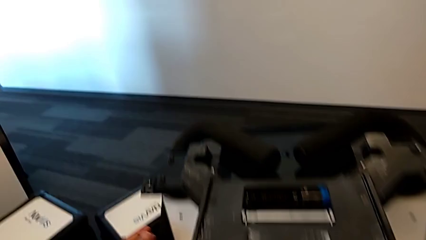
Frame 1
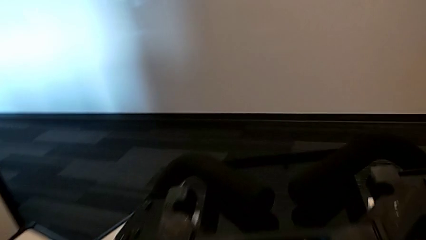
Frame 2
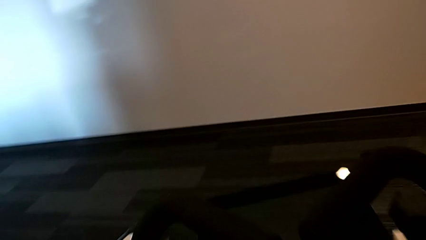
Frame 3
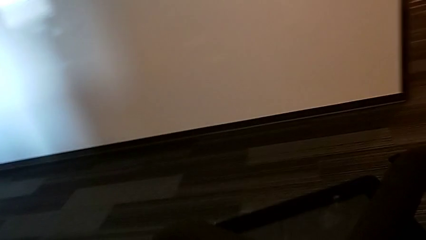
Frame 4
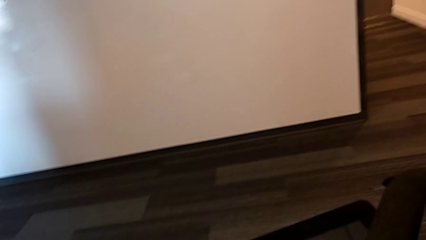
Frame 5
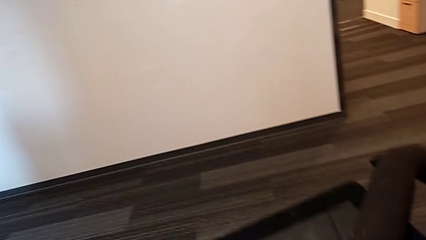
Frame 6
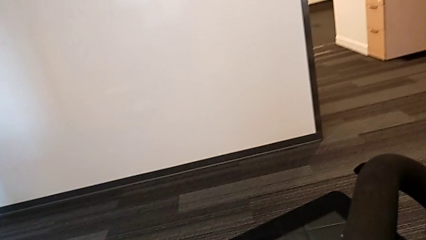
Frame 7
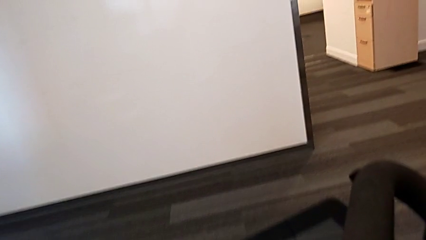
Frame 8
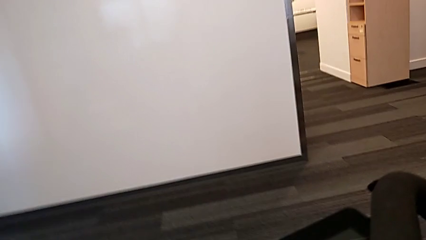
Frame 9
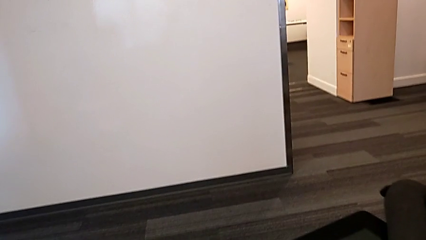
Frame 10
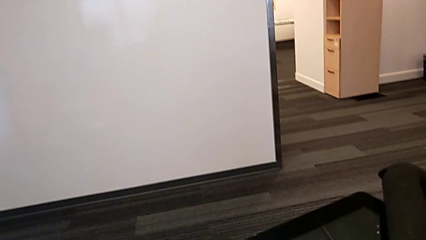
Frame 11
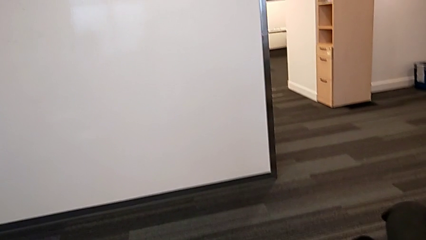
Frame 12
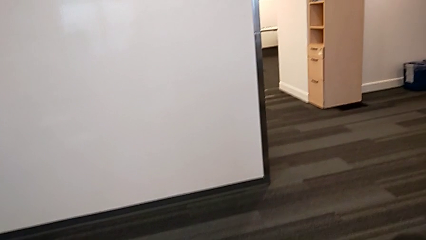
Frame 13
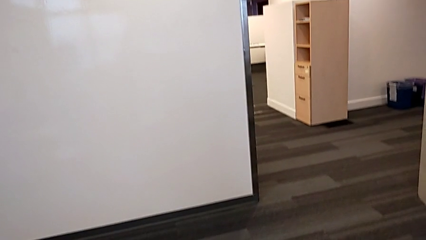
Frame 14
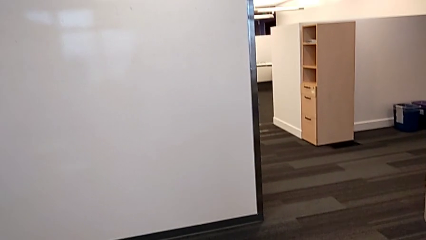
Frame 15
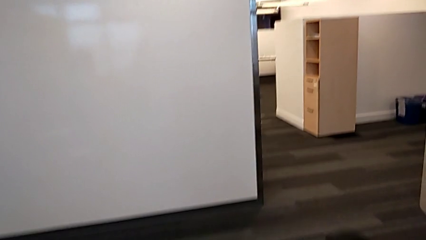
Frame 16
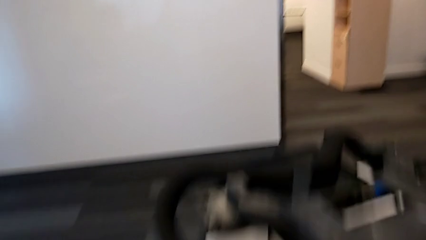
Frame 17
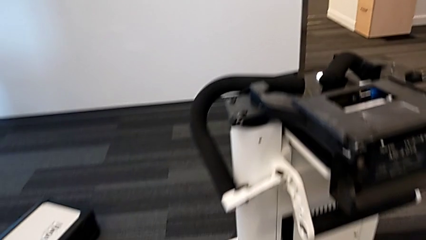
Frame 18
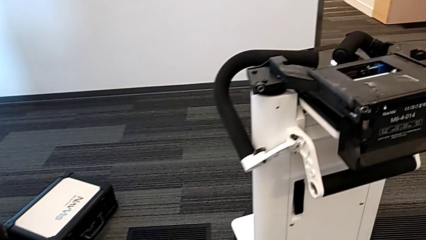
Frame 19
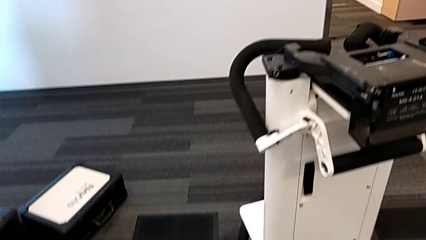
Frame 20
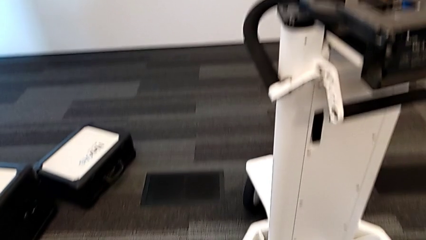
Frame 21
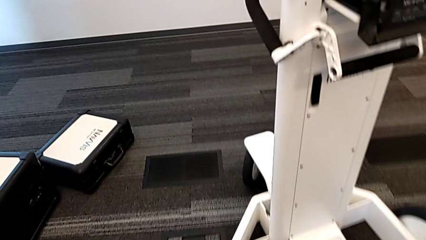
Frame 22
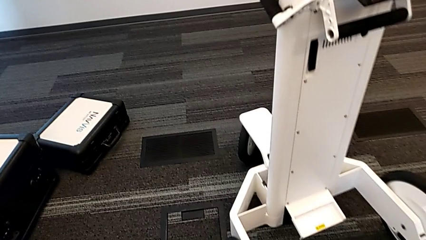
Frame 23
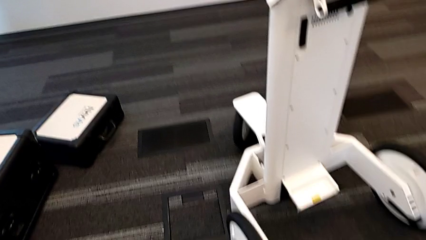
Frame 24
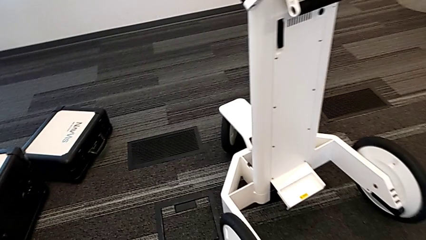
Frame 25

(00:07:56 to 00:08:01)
The camera wearer is attempting to pull out the bottom M6 body. They lift the M6 head.
